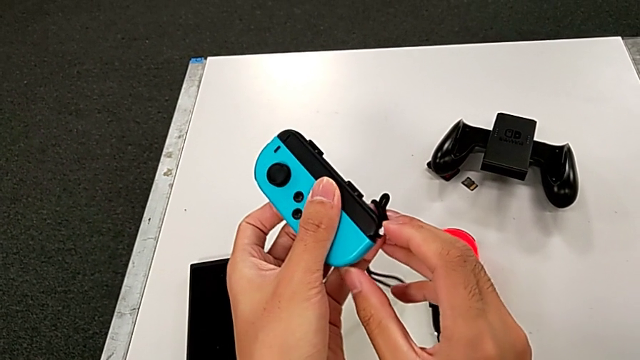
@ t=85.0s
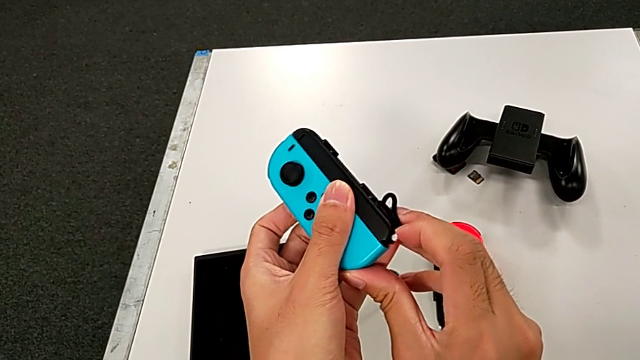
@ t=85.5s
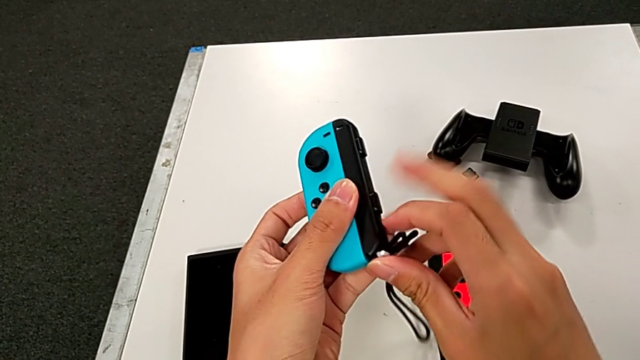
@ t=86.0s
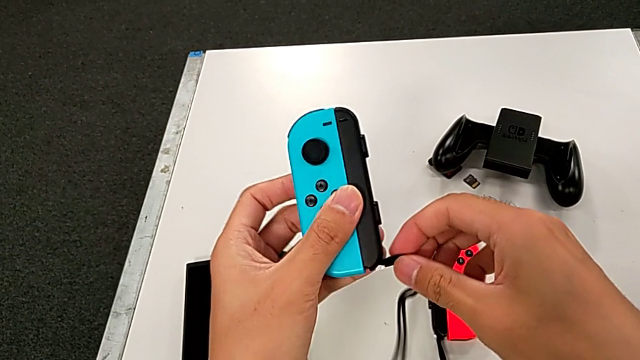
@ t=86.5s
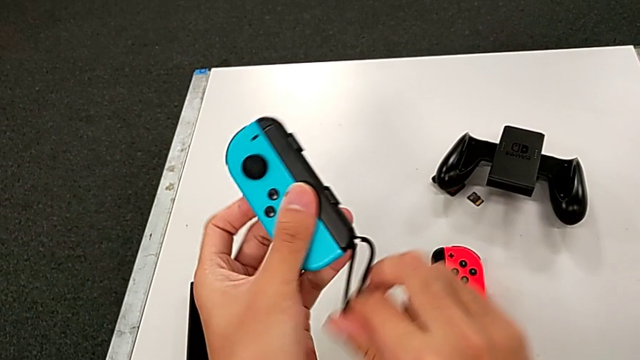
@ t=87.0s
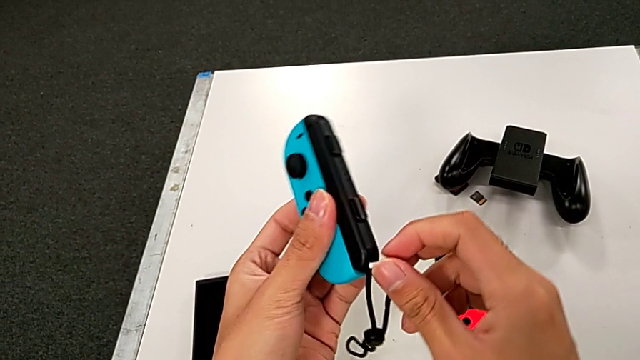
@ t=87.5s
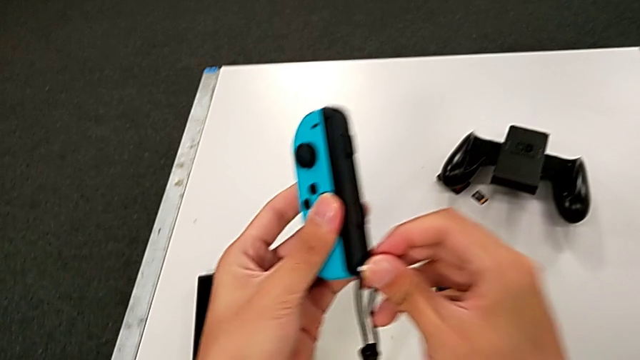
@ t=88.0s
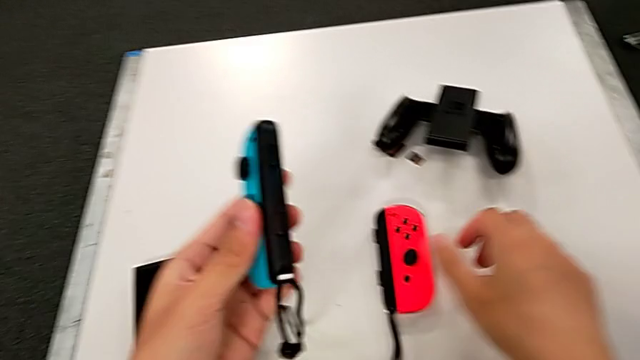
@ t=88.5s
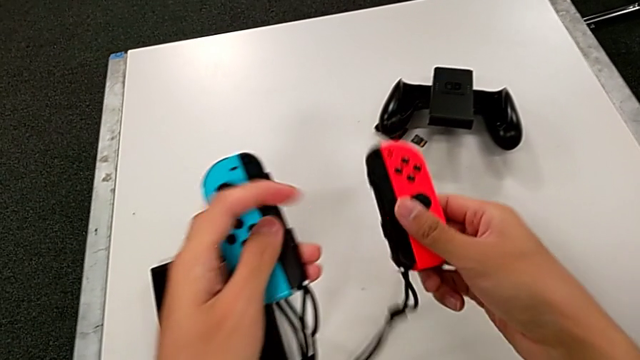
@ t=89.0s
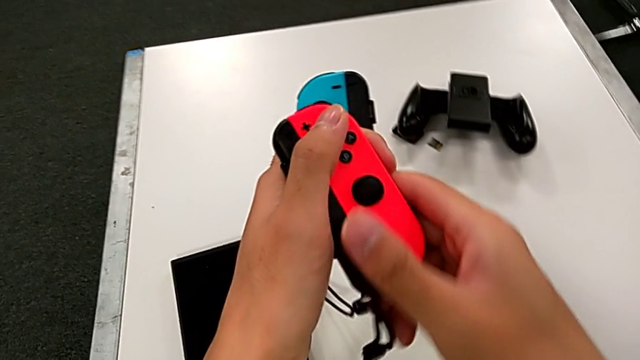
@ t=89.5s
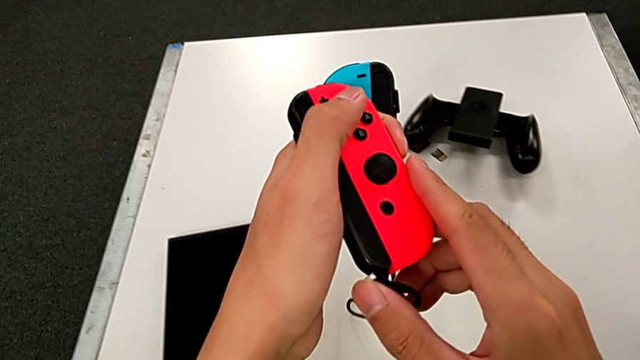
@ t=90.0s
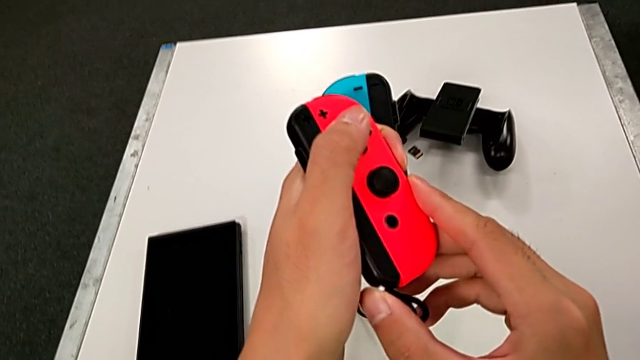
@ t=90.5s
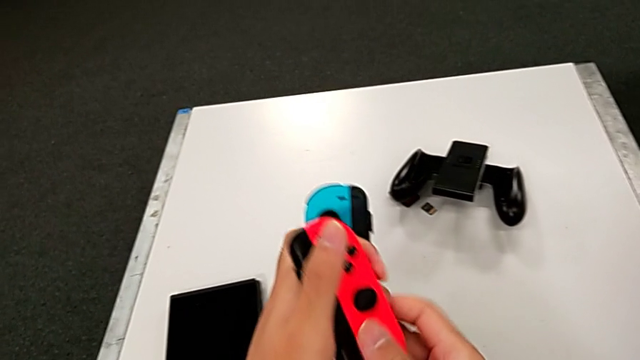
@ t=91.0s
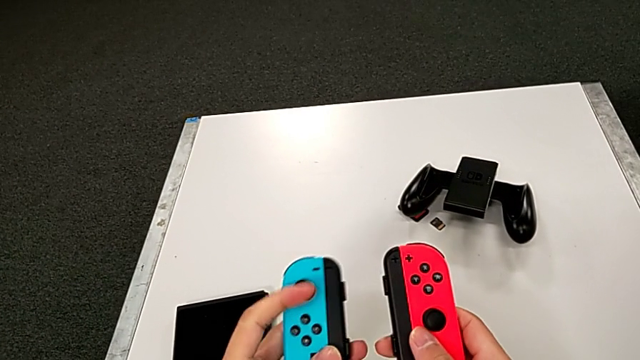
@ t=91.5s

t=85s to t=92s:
The camera wearer is exchanging the individual controller for the Joy-Sticks of the Nintendo Switch. They press the white button, grab the red Joy-Con controller and press the white button.

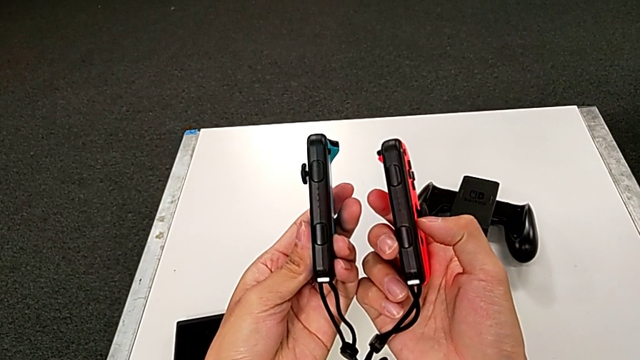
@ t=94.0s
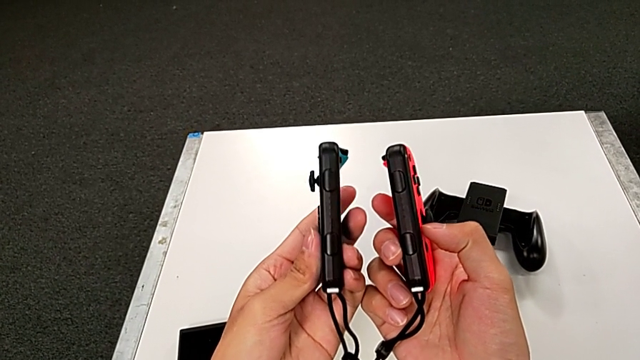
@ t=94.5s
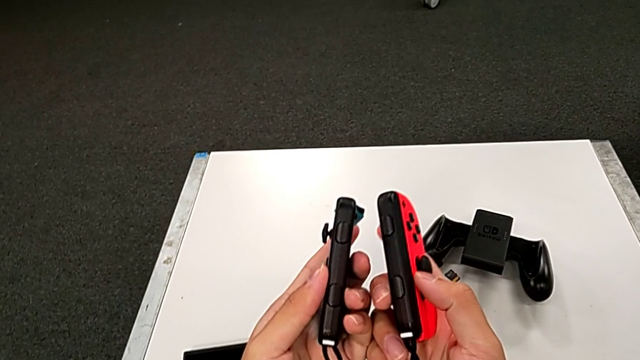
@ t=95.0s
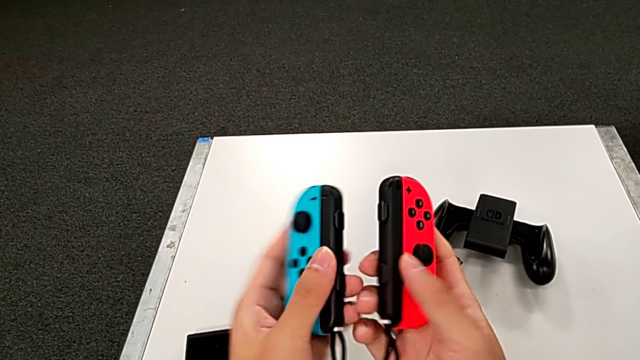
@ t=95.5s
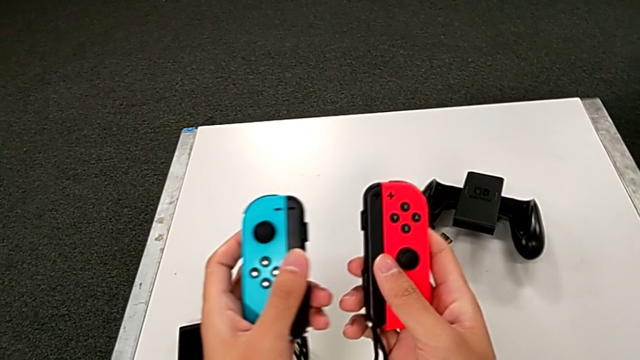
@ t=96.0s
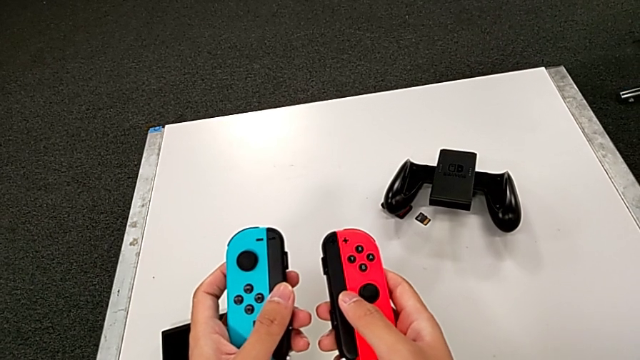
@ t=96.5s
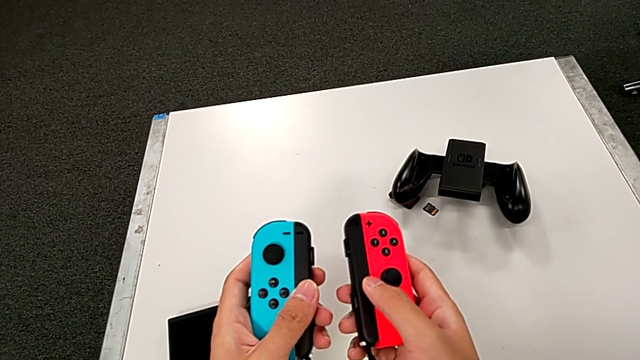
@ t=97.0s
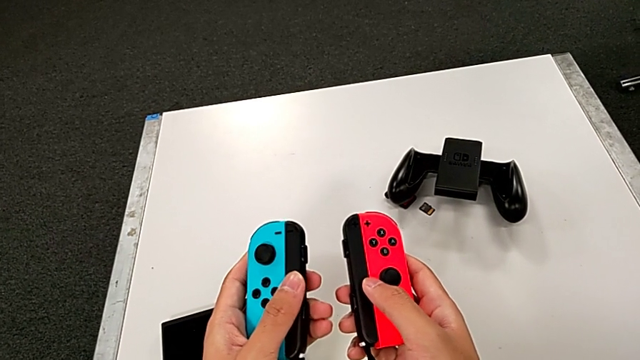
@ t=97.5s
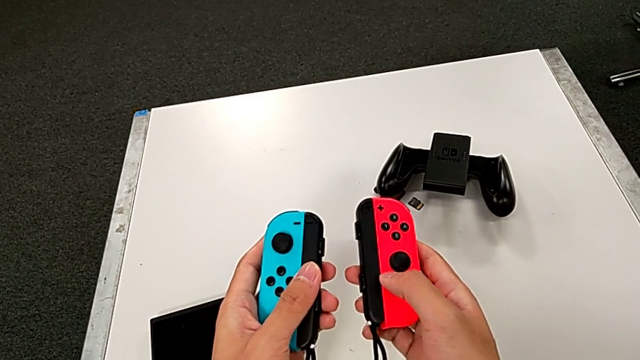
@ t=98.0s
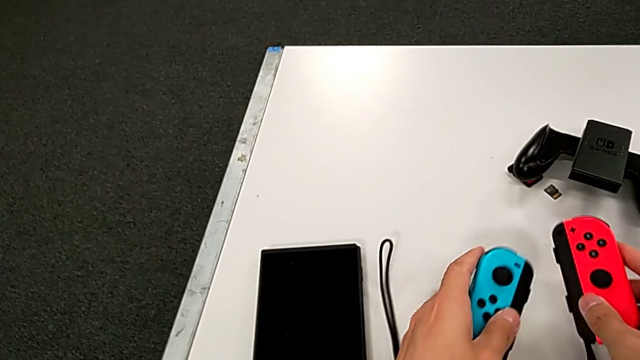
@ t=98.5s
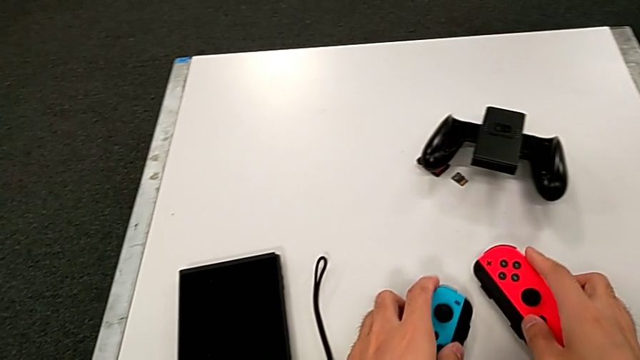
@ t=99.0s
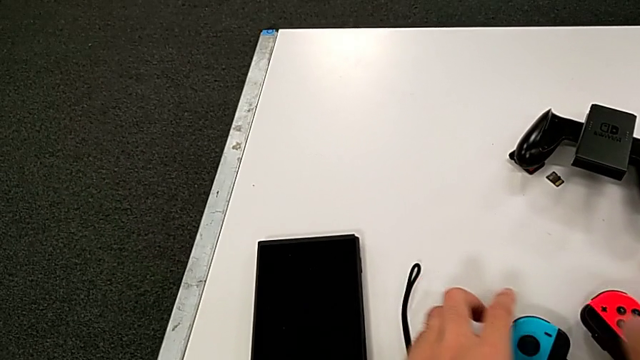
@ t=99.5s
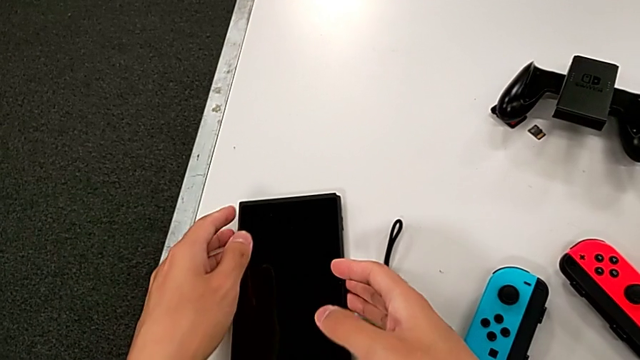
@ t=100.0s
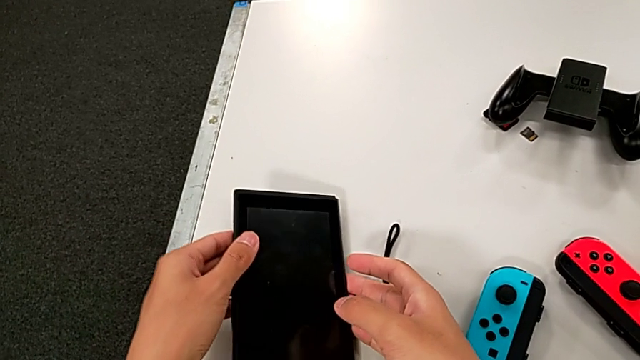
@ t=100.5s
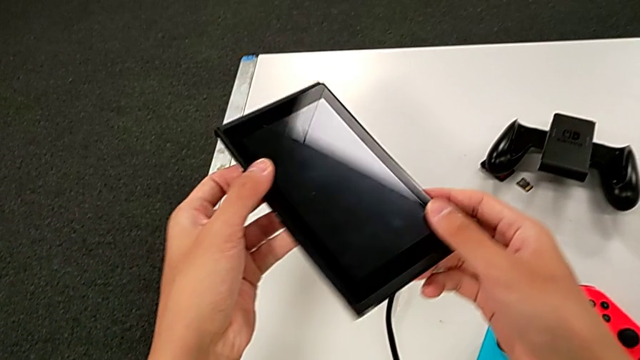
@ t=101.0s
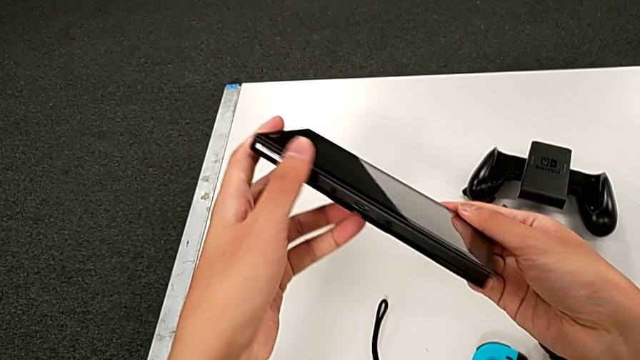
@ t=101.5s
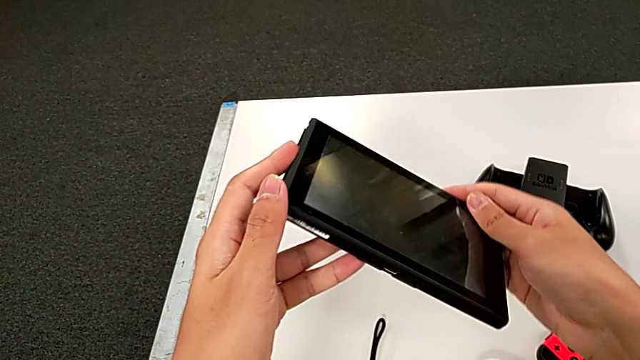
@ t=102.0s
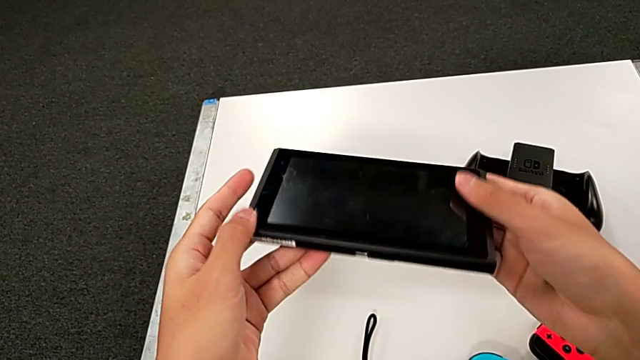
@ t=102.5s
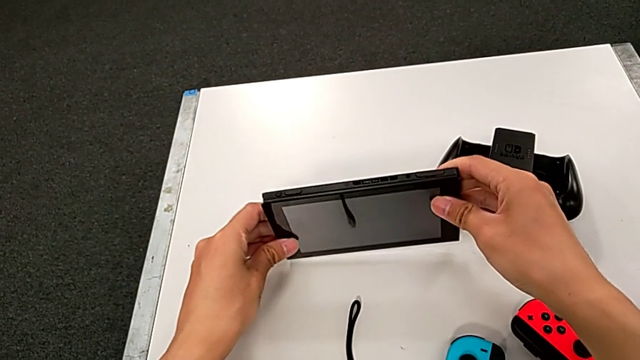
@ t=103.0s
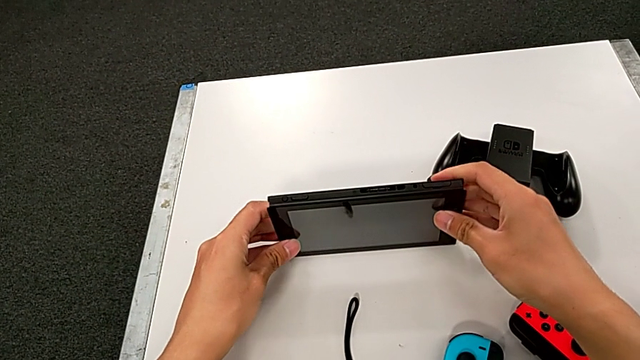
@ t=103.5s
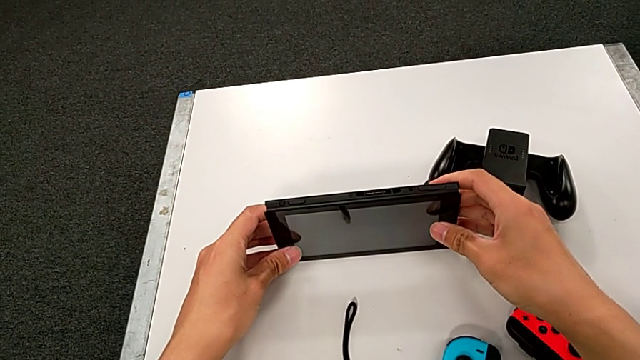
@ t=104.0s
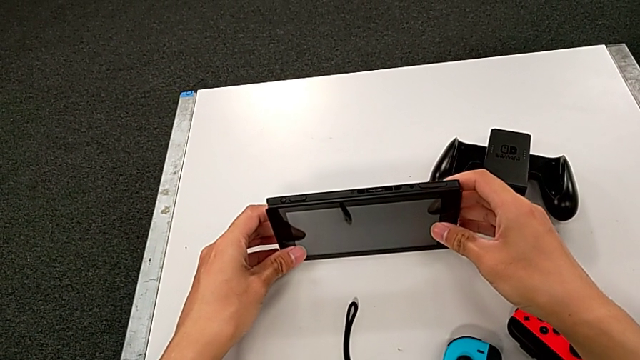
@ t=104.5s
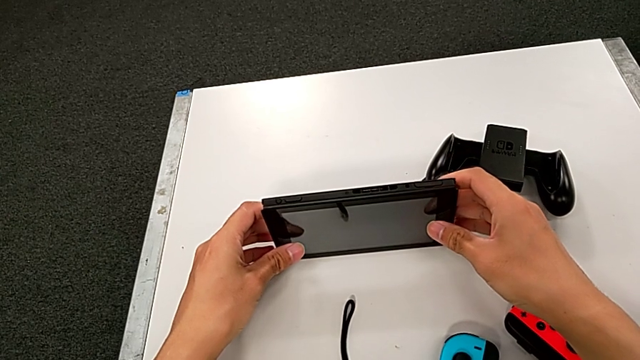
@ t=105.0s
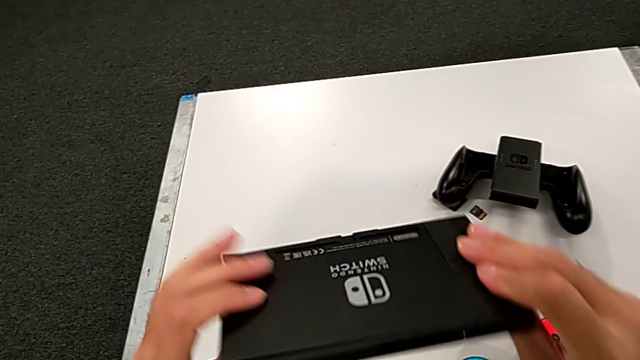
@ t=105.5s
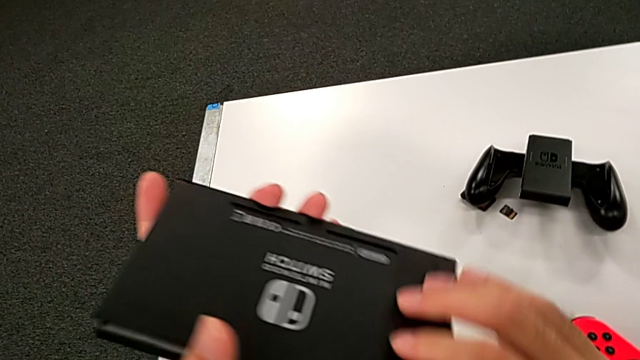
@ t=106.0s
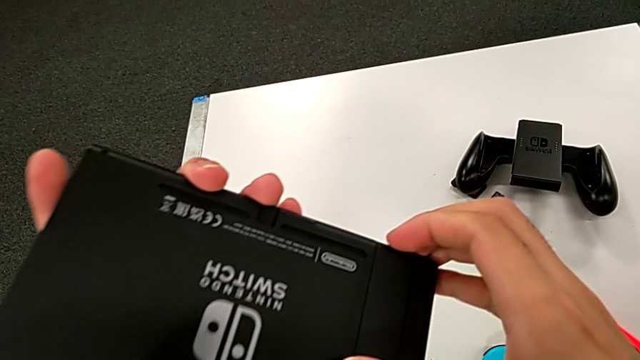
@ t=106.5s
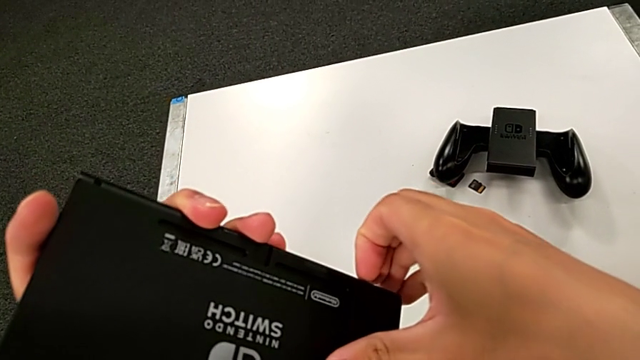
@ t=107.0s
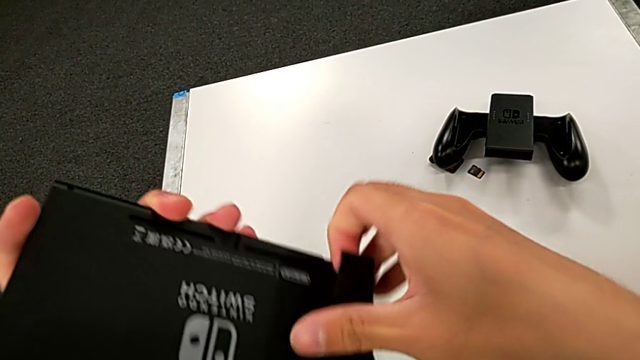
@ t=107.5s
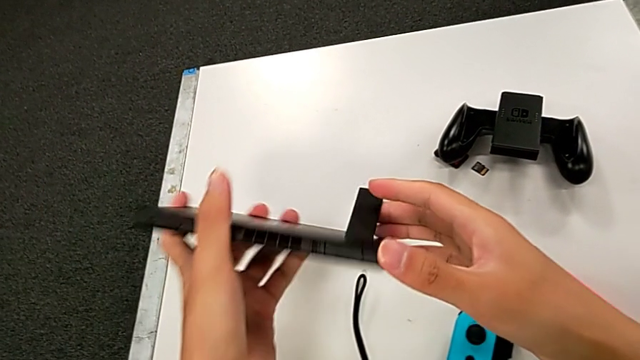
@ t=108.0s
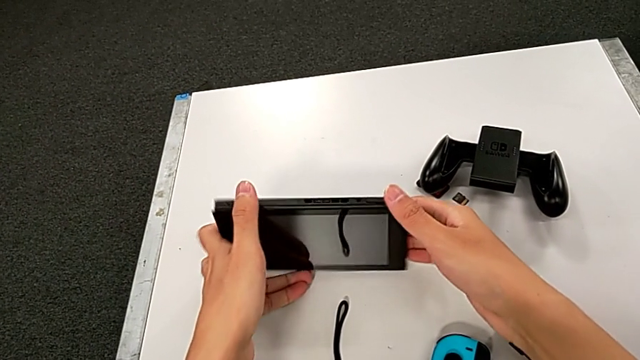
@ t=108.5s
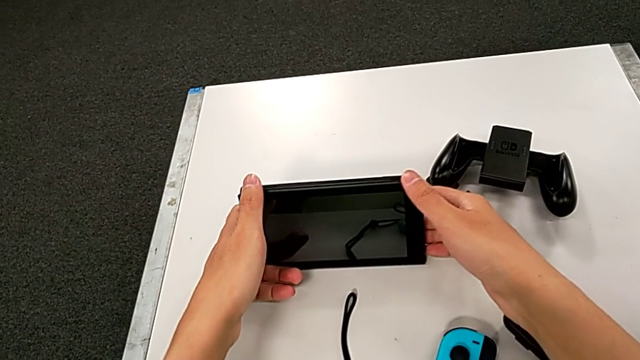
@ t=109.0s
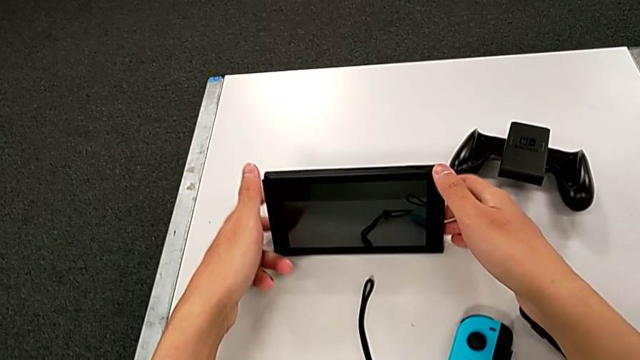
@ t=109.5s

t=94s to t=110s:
The camera wearer pulls out the kickstand of the Nintendo Switch. They hold the Joy-Con strap, place the blue Joy-Con controller, place the red Joy-Con controller and grab the Nintendo Switch. They wrongly inspect it, trying to stand the Nintendo Switch without the kickstand, stand the Nintendo Switch, pull the kickstand lock and place the Nintendo Switch.
